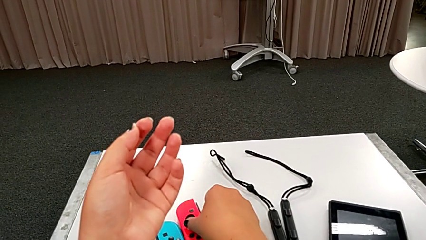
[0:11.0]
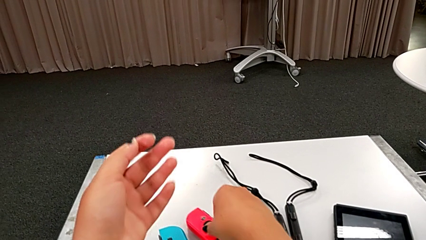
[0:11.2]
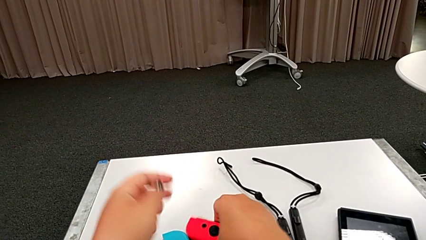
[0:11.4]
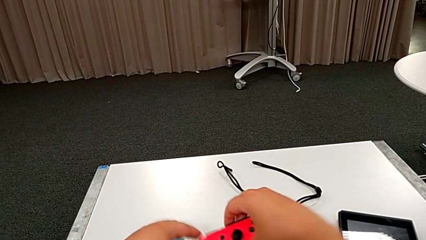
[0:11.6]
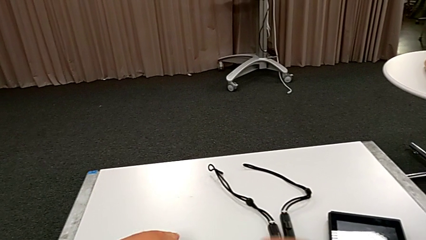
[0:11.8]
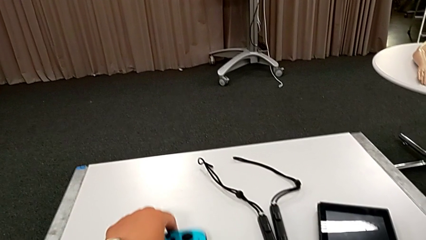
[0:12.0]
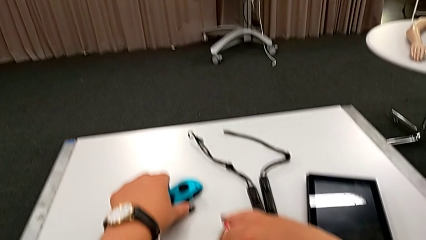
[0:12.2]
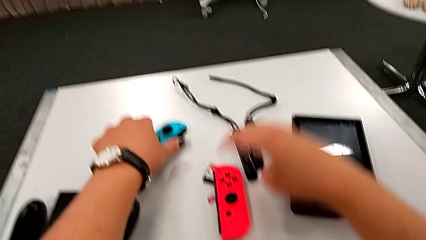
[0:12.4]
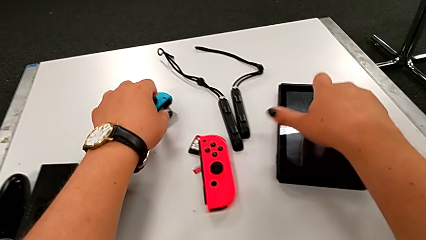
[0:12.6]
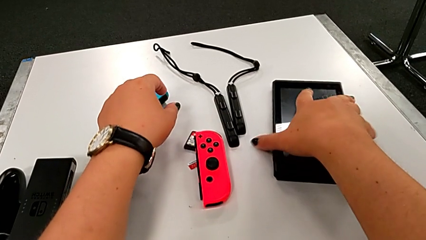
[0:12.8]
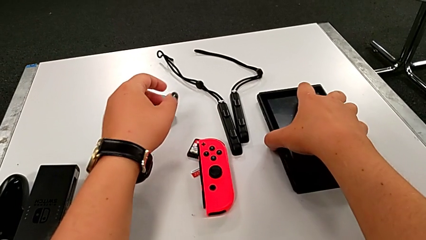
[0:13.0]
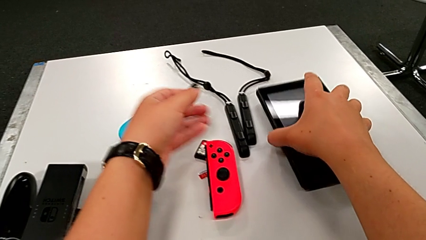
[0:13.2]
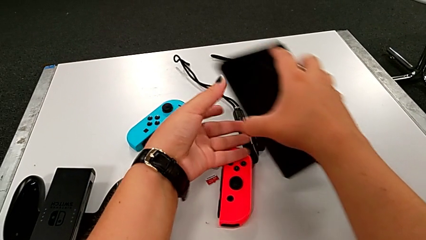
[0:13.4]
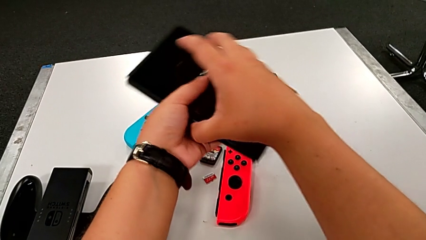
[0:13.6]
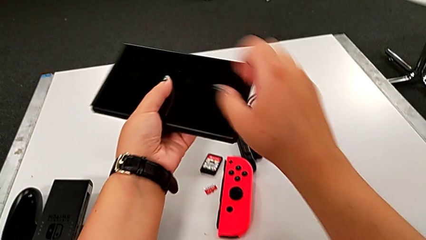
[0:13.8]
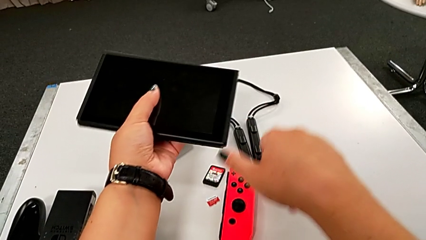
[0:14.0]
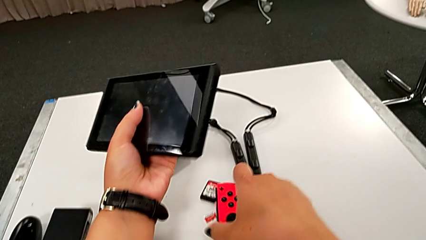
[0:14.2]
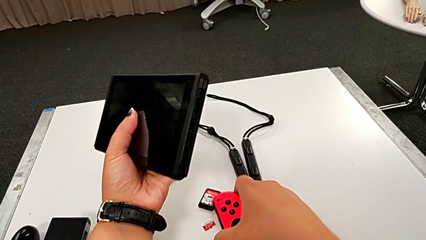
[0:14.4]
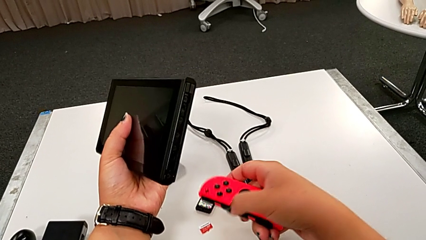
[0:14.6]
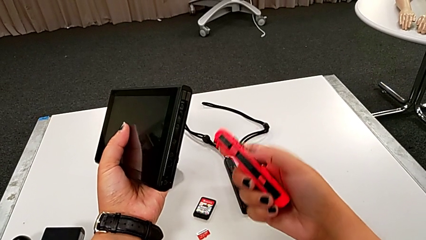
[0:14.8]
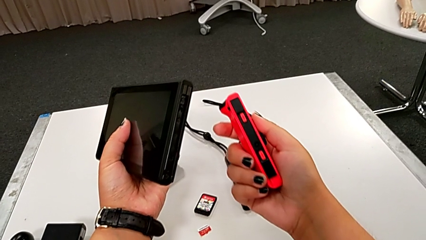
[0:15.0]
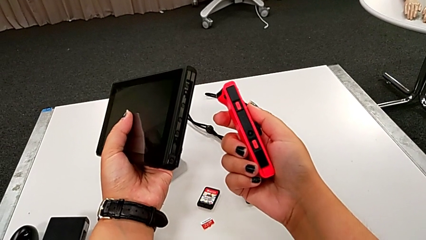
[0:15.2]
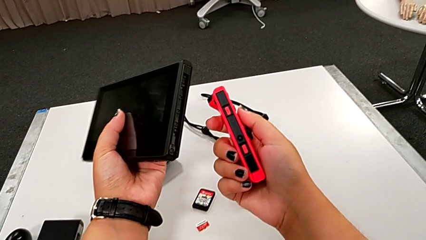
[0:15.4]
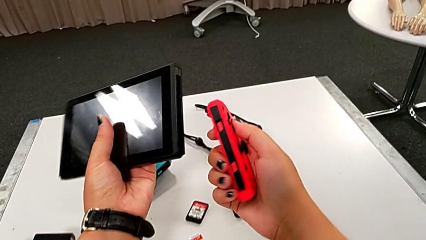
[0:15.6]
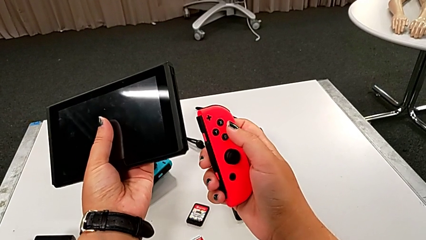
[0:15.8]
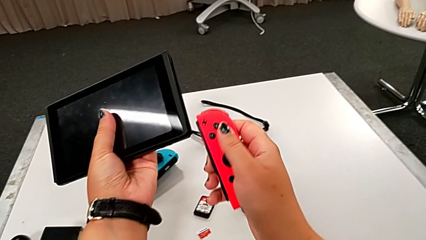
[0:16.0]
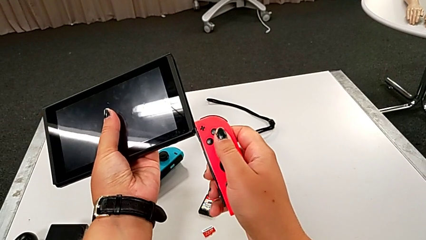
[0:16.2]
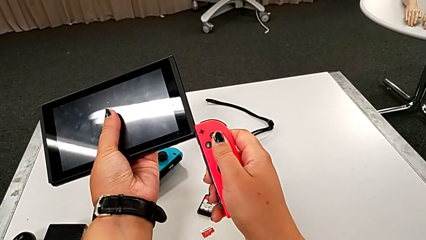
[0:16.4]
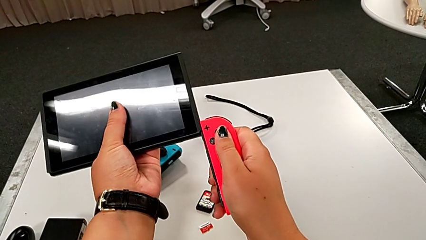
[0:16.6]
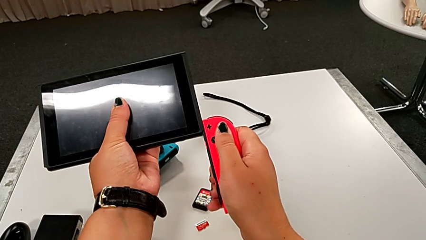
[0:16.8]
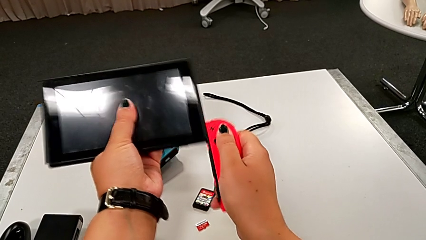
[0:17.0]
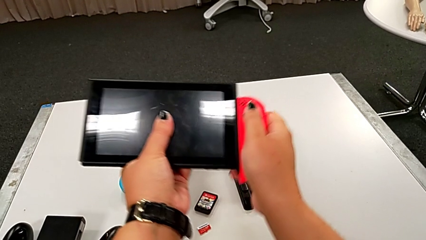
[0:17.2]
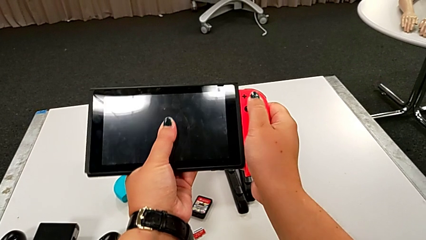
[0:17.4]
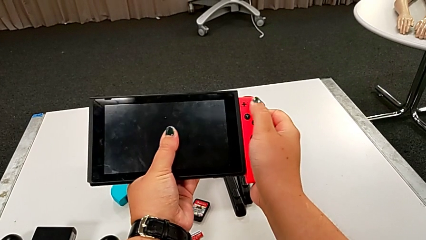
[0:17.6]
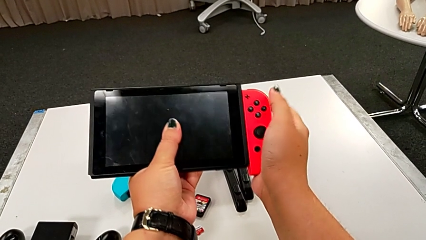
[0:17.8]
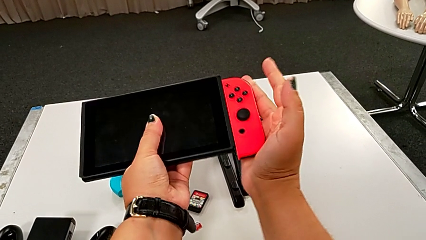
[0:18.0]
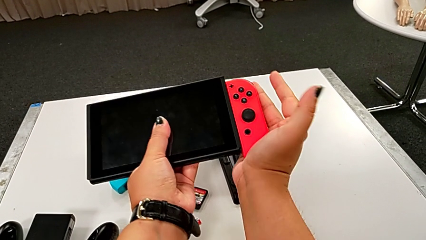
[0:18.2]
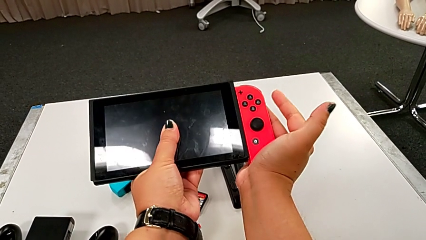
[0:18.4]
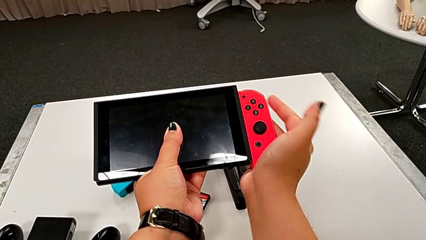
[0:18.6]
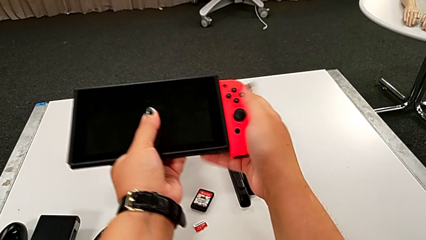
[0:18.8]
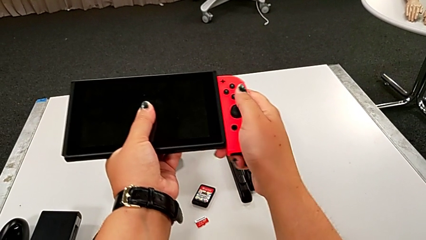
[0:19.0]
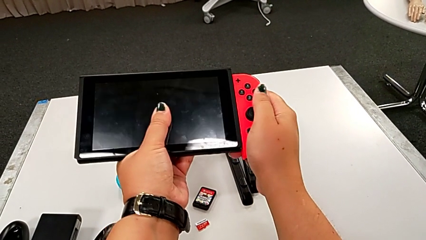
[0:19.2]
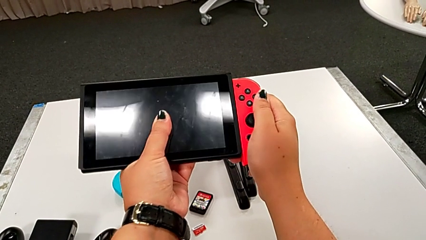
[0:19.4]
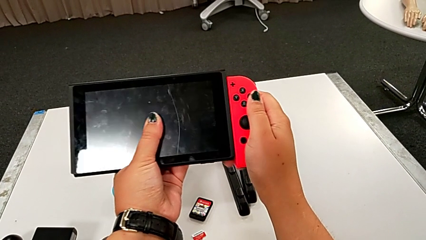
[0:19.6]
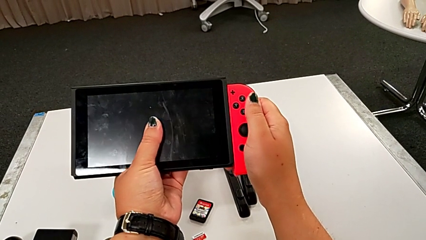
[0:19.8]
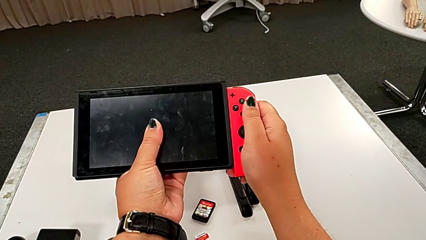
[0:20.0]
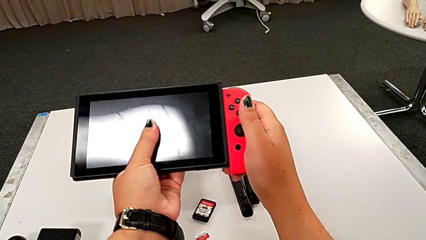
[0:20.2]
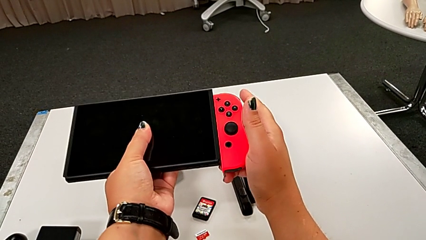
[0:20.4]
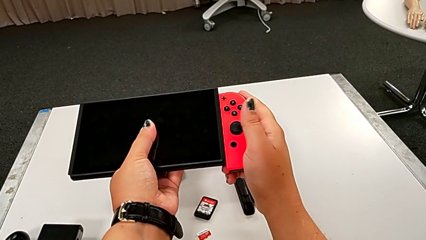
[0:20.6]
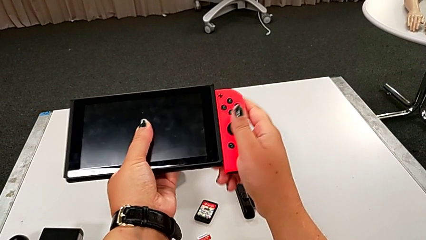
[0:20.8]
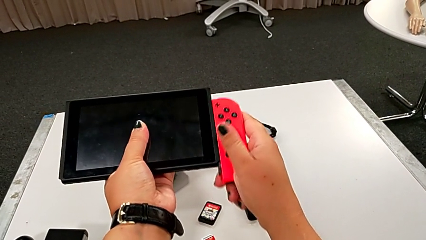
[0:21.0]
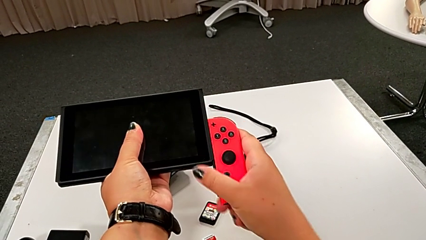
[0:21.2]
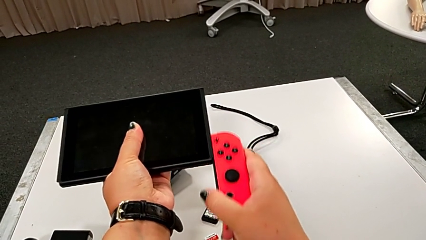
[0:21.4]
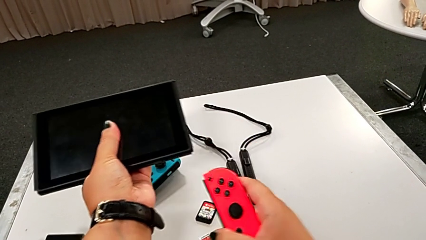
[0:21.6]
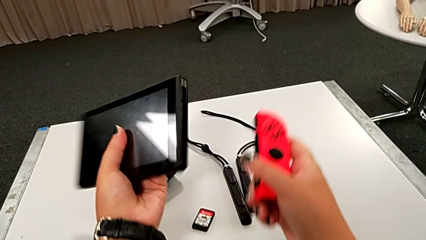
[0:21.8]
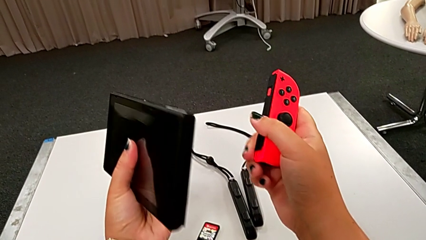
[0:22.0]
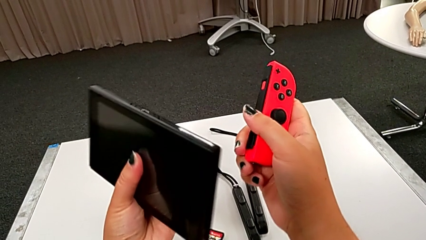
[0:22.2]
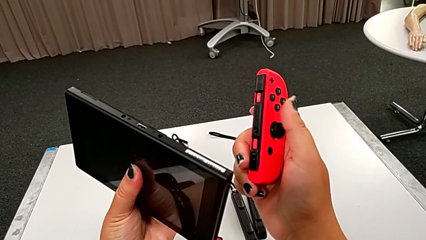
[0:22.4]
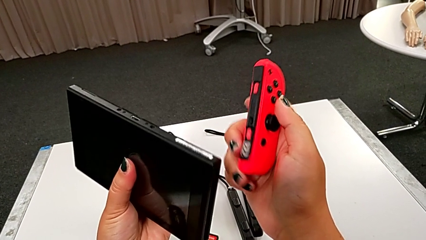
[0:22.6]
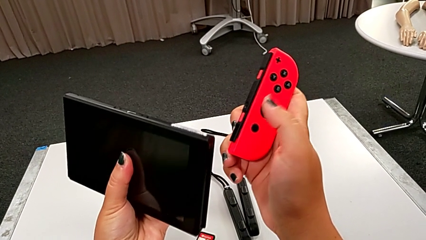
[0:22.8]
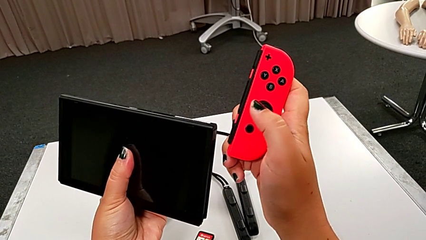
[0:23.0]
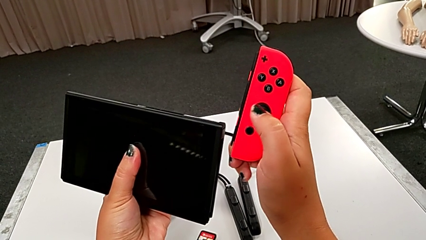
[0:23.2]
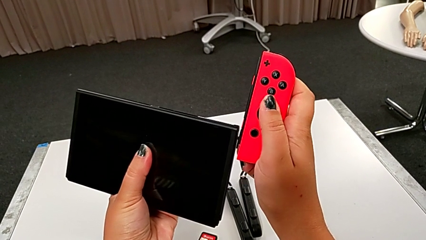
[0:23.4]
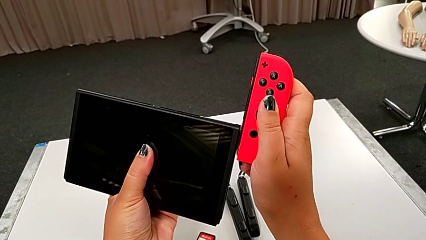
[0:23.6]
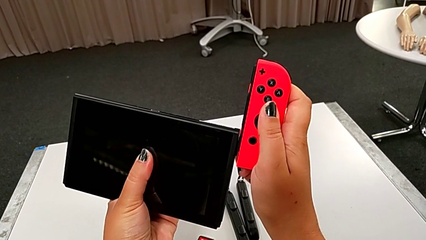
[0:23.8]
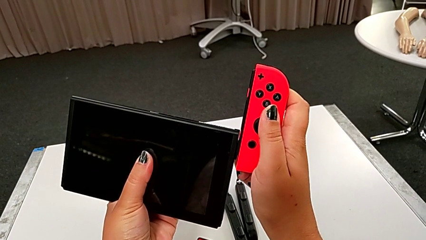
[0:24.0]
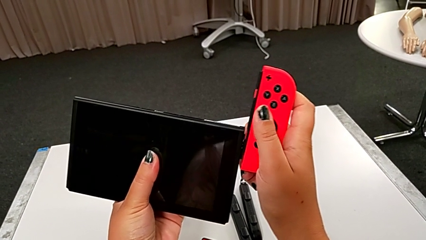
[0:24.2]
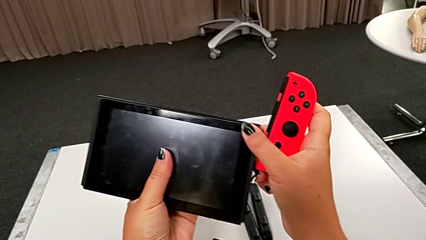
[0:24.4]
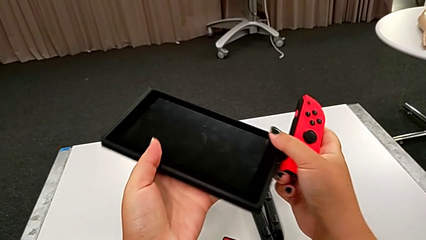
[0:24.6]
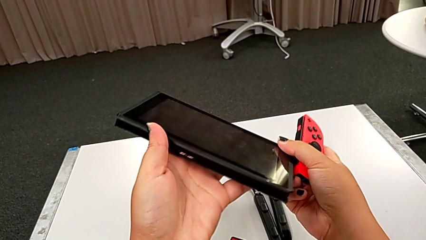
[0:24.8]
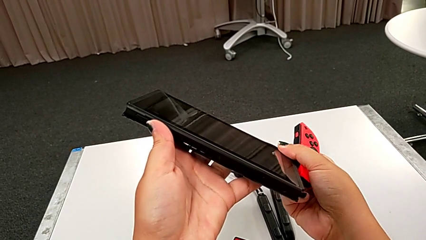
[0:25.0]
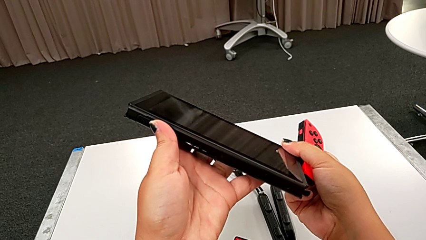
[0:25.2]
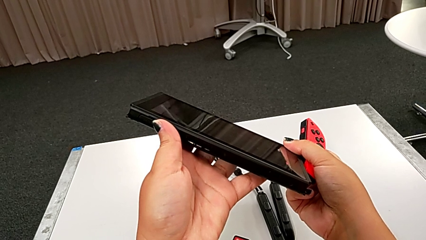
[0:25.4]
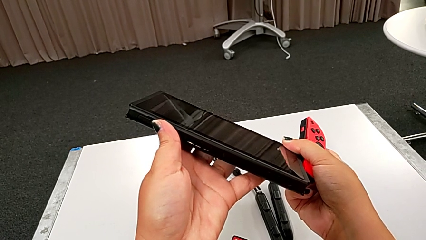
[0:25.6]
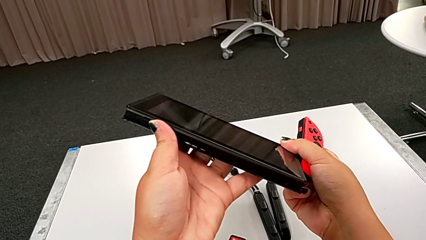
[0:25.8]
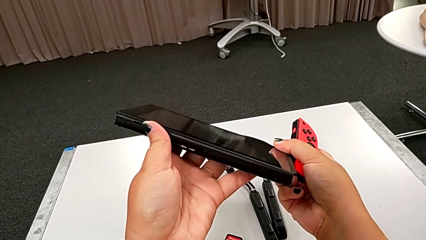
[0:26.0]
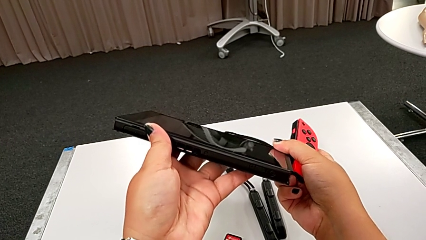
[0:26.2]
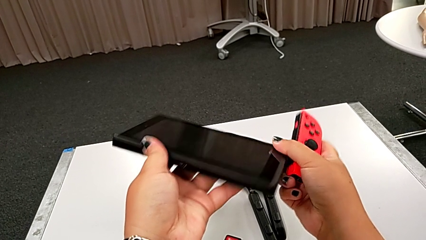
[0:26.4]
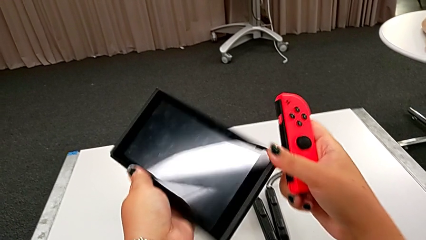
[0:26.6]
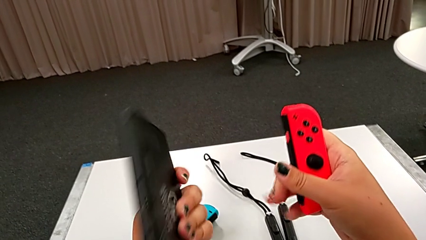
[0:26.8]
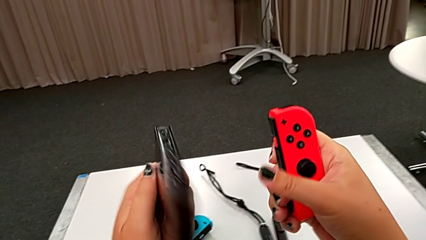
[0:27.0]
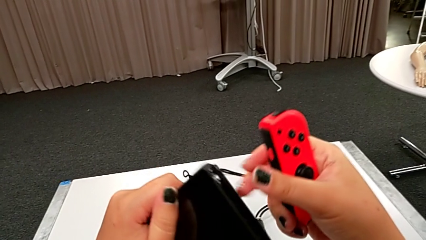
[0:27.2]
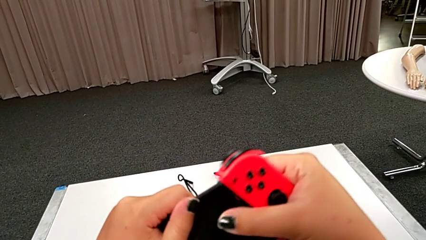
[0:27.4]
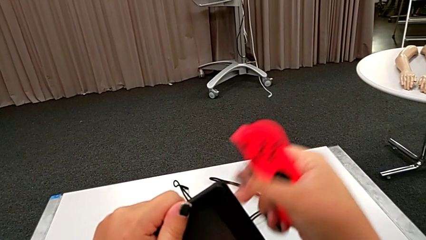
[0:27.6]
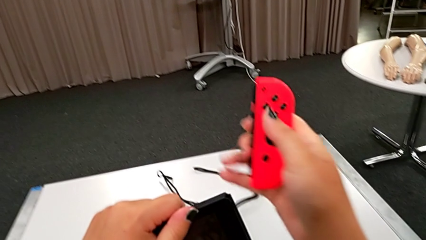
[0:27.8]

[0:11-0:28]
The camera wearer is assembling the Joy-Con controllers to the touch screen. They rotate the right Joy-Con controller, hold the rectangular Nintendo Switch, lift the right Joy-Con controller, assemble it, wrongly withdraw it and flip the black touch screen.
